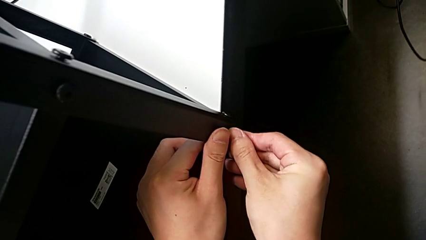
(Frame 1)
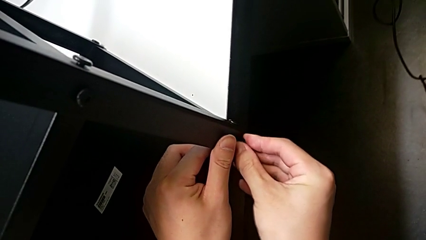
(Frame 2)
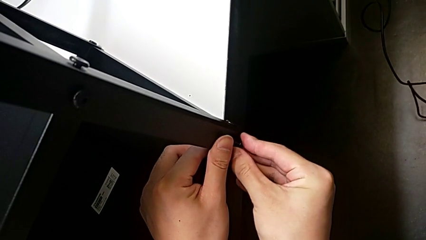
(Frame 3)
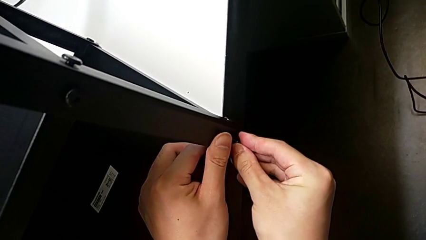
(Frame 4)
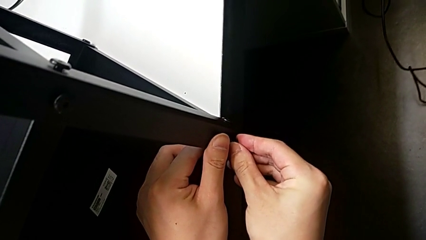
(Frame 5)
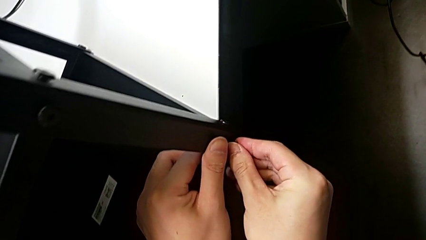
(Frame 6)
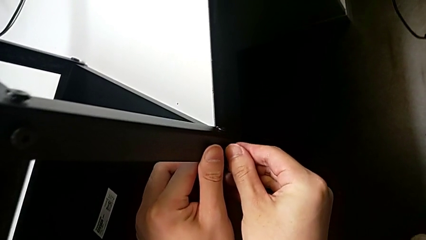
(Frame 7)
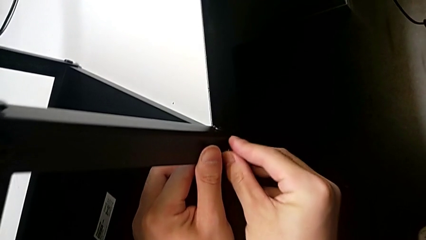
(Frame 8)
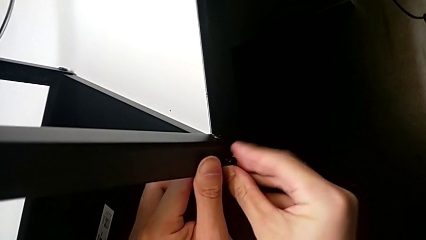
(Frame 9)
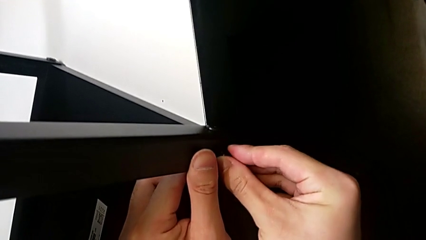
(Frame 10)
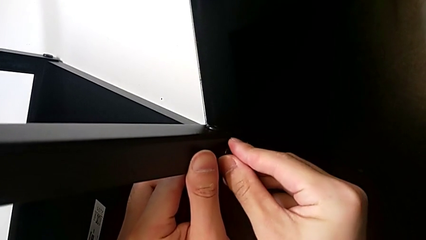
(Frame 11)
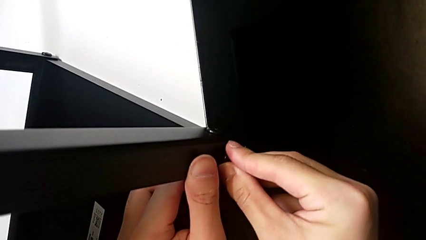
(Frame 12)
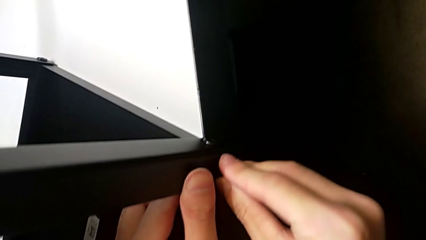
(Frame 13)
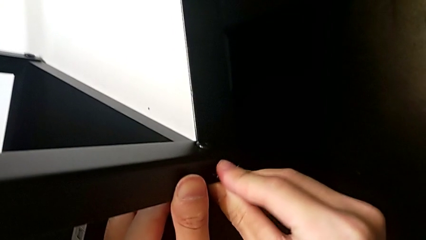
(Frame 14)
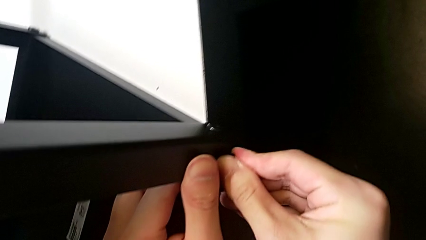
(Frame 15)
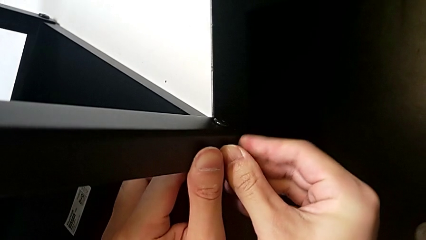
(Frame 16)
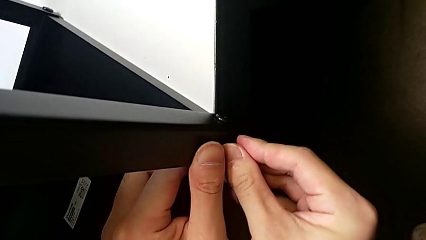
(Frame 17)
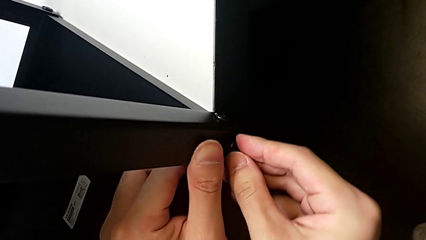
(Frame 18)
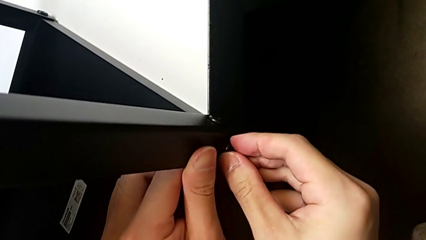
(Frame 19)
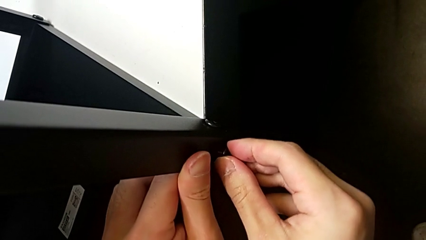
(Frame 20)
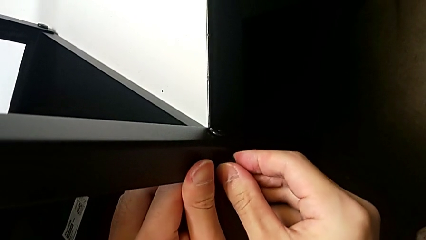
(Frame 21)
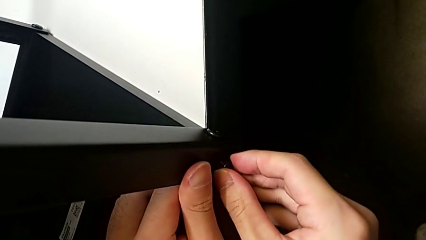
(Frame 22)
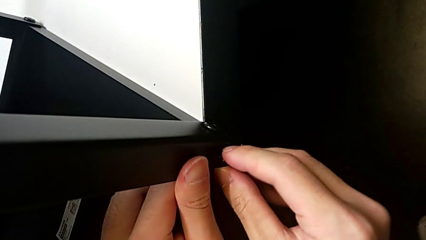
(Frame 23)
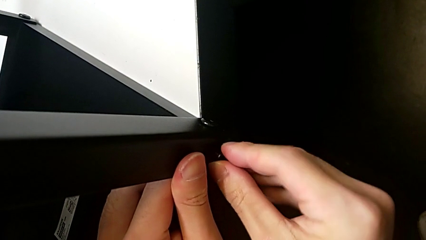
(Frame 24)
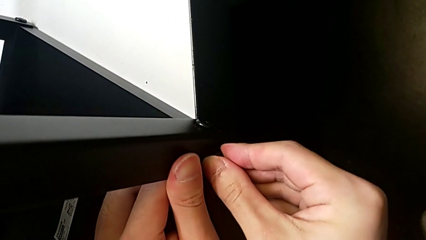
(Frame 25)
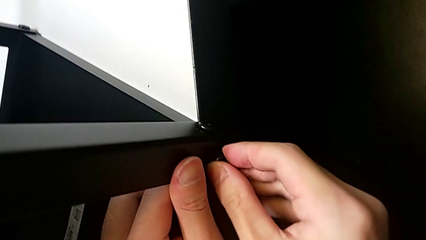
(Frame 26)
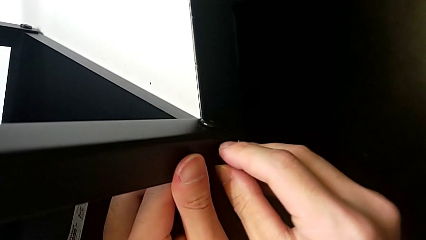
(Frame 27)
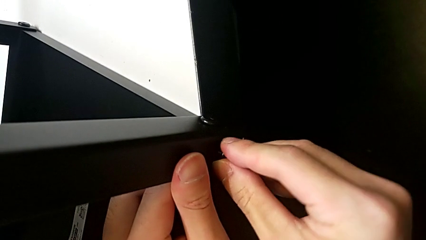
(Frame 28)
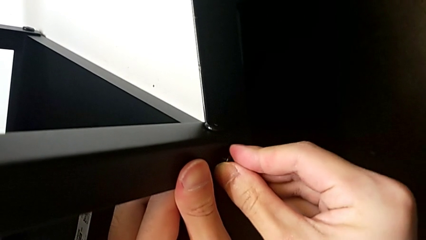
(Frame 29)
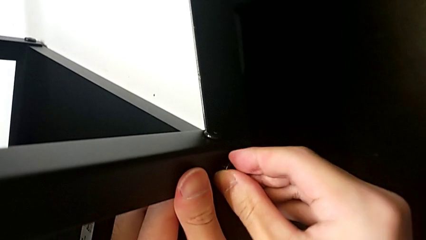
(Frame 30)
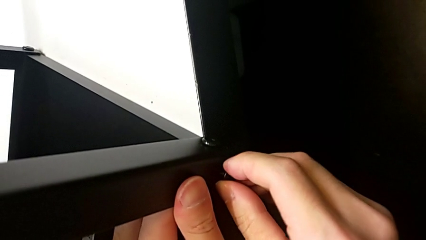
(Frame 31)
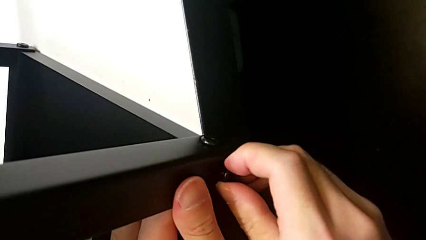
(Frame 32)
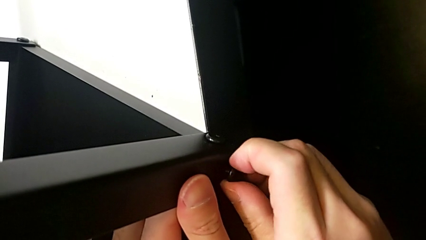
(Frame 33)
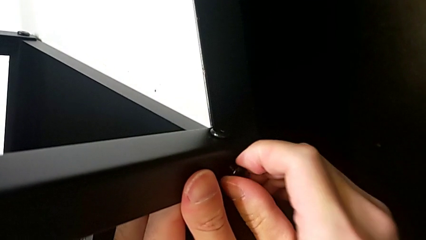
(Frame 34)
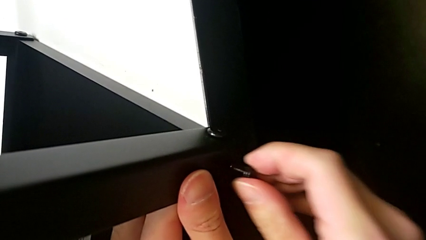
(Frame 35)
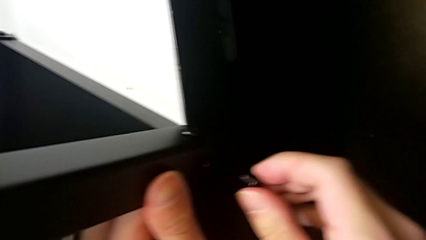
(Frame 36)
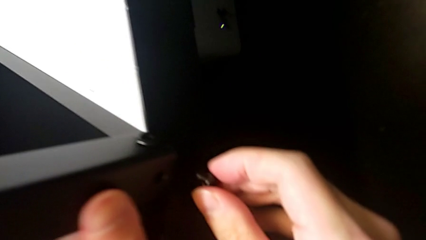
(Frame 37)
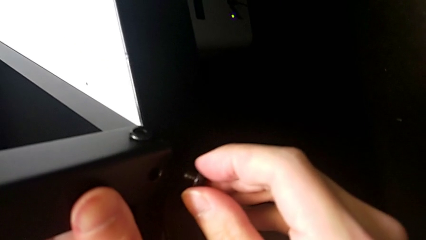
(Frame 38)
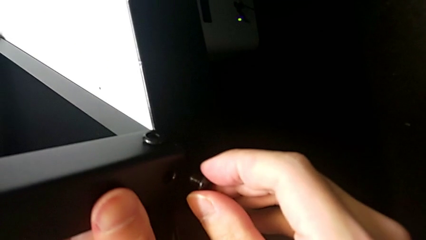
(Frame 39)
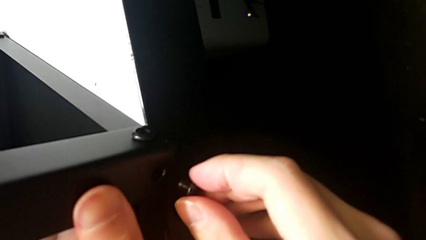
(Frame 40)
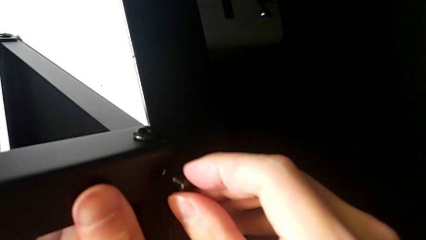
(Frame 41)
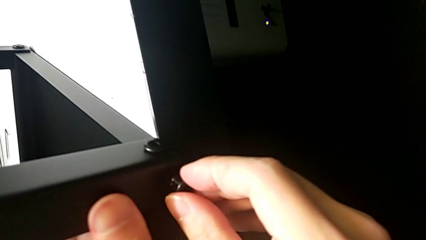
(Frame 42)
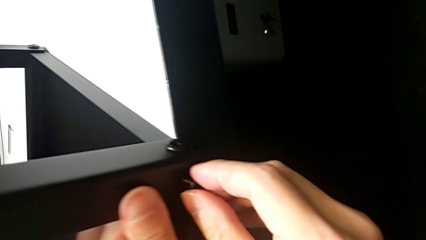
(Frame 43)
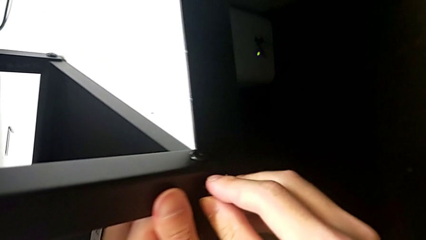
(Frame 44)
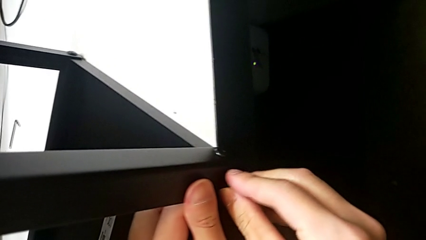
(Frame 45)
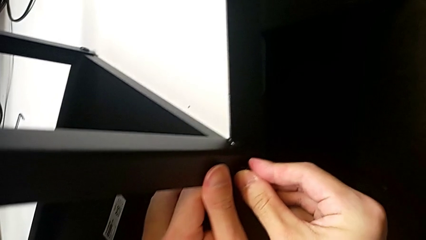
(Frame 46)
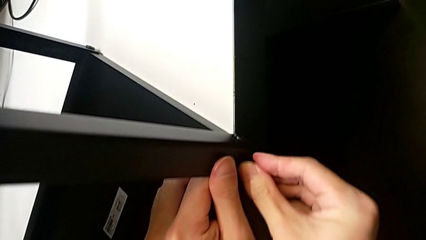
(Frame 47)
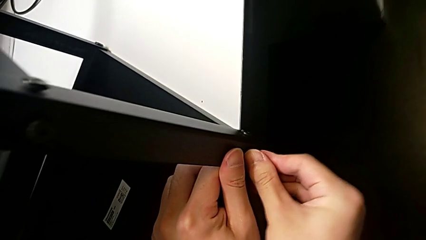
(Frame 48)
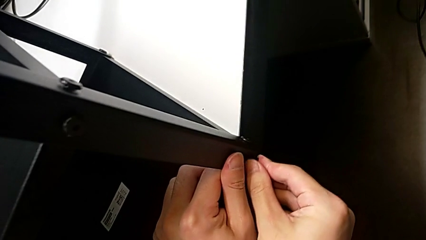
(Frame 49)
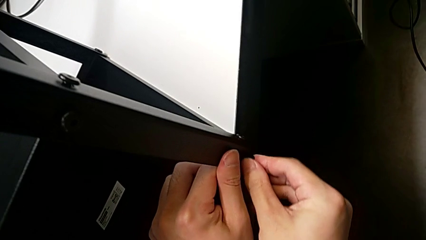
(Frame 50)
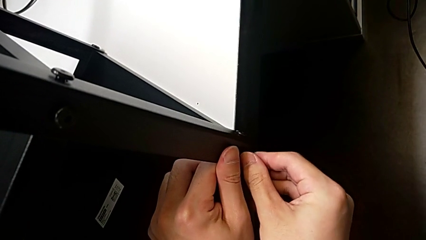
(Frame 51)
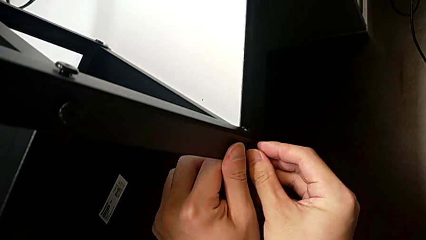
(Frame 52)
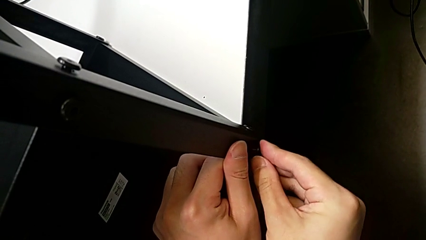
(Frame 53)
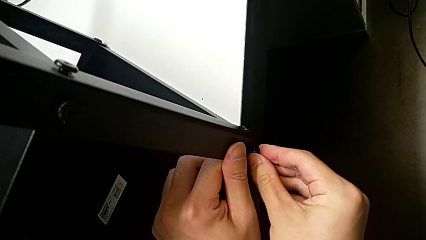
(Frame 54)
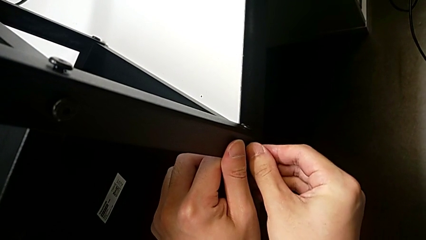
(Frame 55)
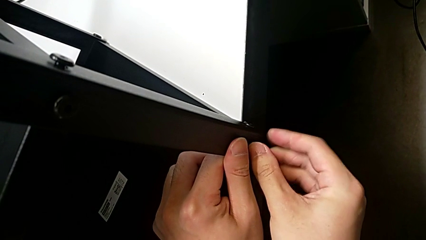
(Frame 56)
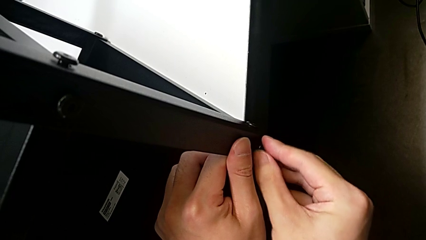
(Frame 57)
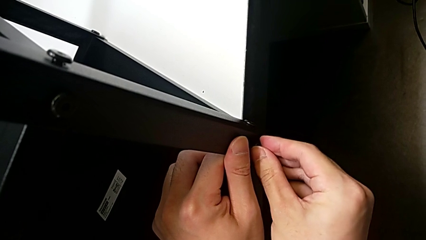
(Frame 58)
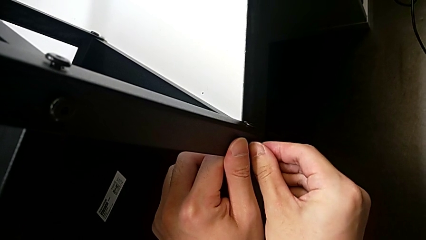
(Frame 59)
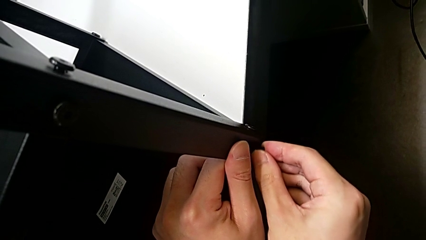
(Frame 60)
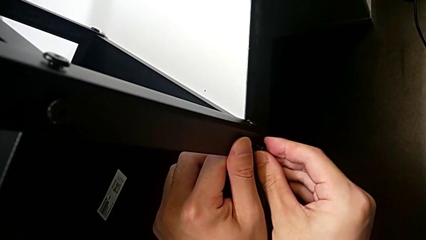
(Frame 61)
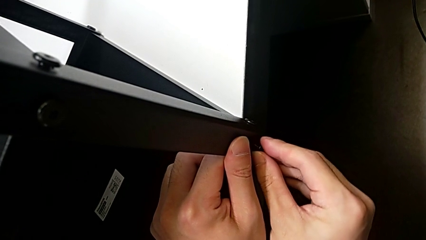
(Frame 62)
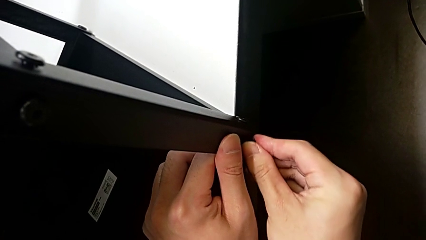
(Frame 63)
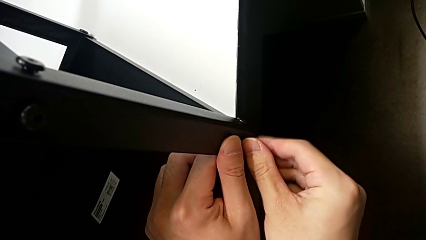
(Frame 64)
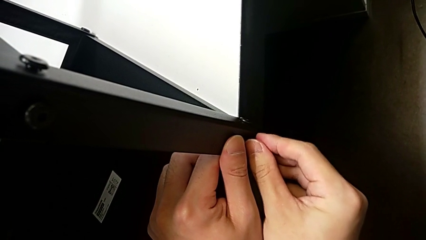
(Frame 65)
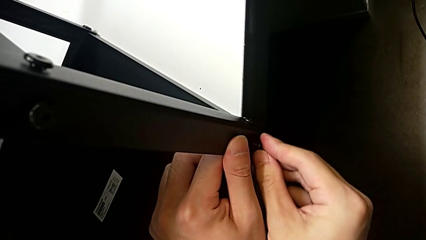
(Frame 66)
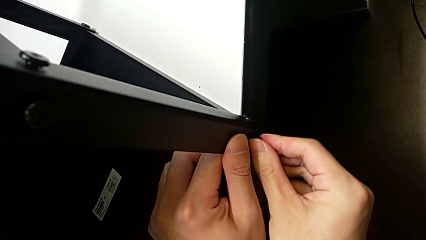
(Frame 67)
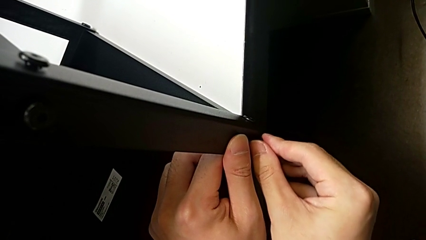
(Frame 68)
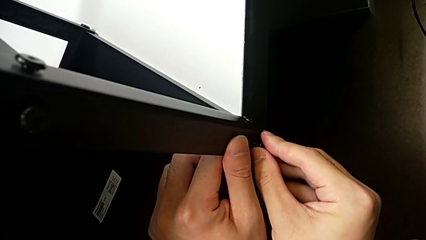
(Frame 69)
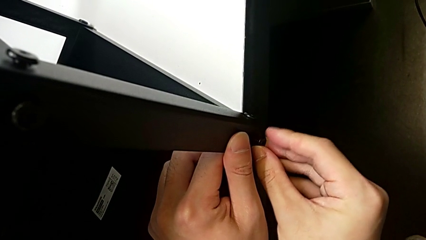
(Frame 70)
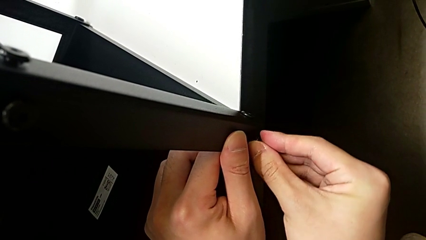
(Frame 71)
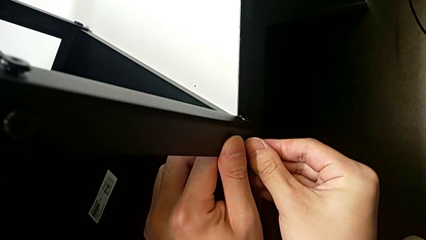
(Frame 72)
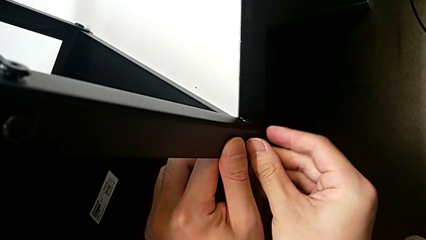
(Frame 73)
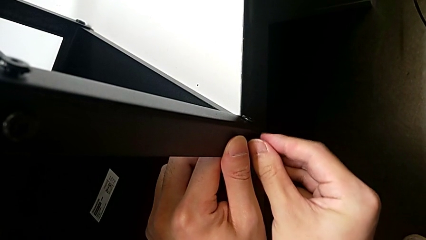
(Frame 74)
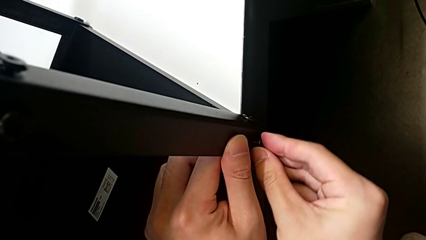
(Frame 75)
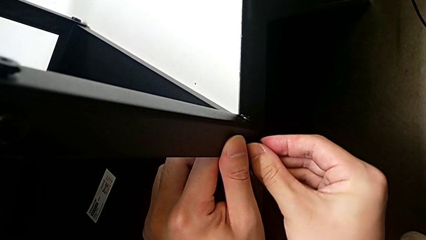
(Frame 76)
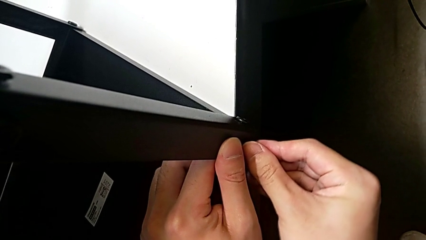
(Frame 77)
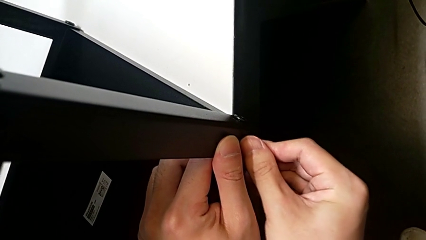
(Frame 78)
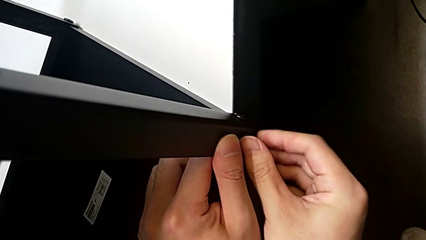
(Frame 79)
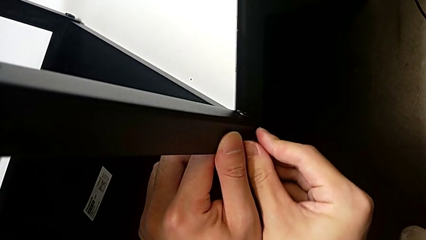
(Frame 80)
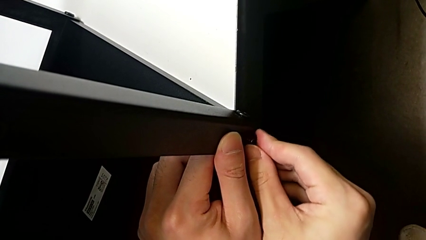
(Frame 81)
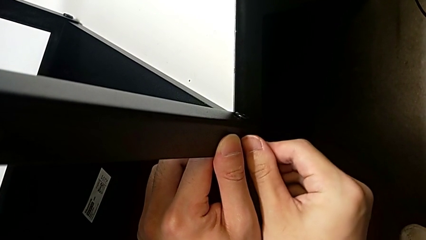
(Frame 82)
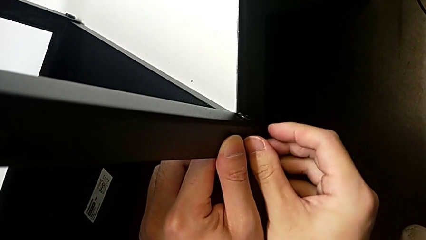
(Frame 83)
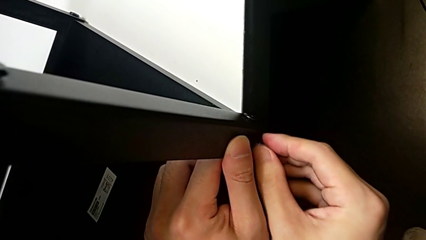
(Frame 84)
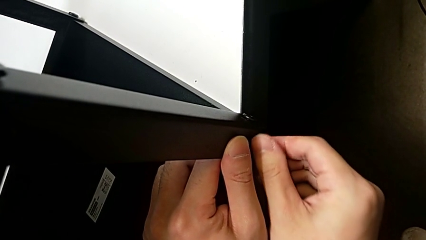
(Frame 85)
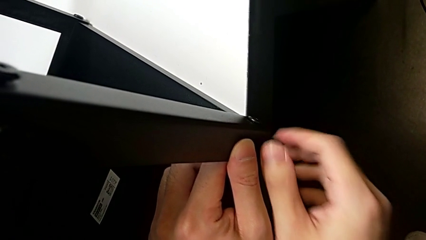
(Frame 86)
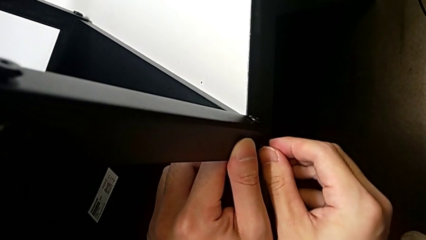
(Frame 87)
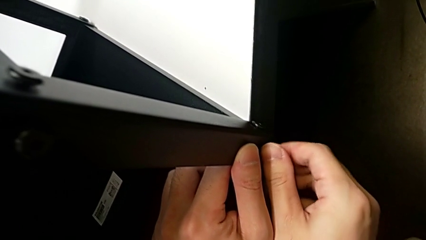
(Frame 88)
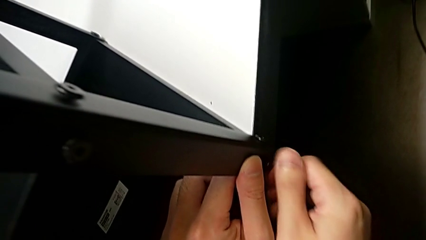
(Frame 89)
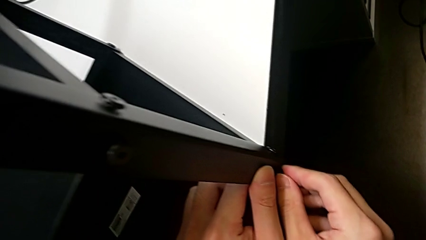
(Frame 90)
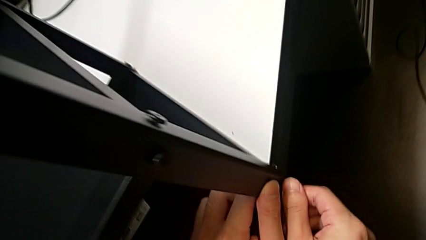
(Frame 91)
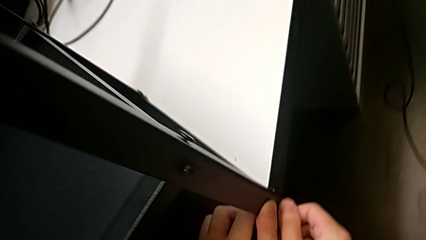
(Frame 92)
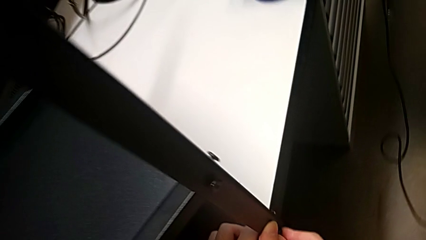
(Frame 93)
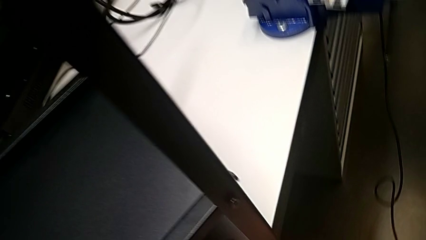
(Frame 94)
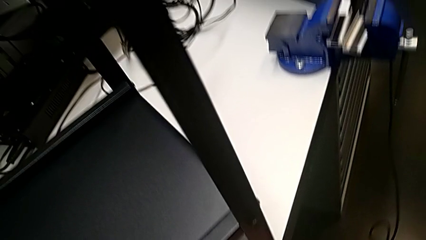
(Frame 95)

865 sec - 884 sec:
The camera wearer is screwing the top shelf into place. They screw the second hex socket head, pull it, insert it and begin to screw it.
